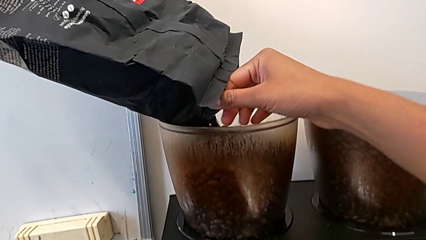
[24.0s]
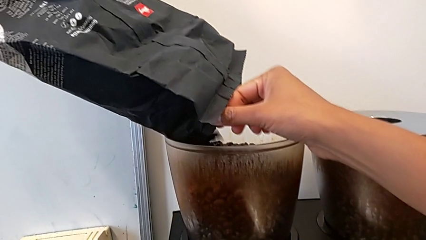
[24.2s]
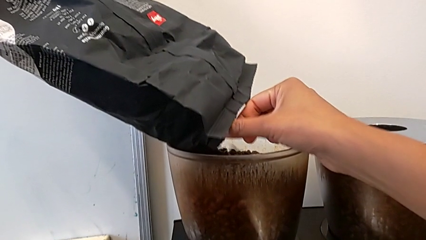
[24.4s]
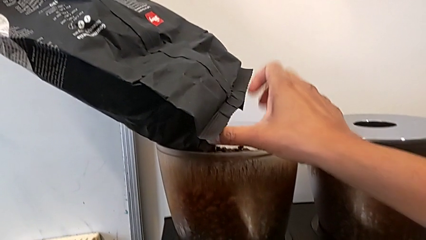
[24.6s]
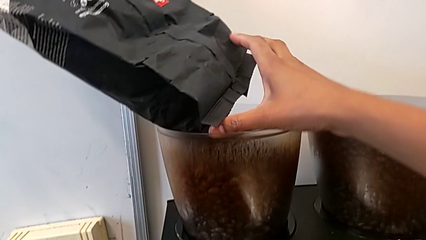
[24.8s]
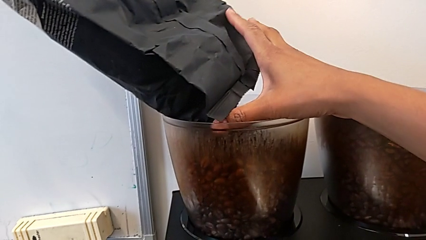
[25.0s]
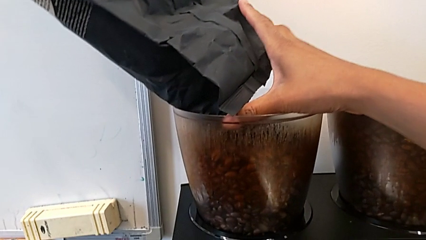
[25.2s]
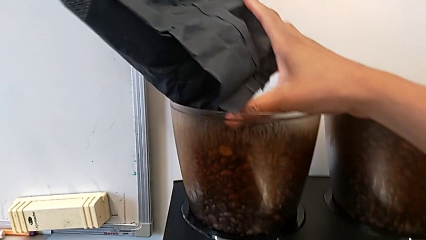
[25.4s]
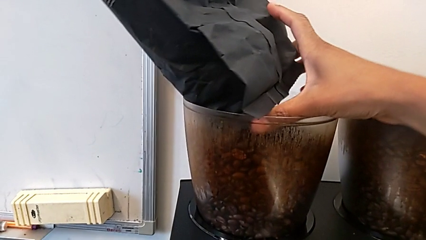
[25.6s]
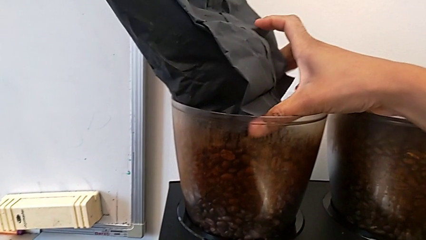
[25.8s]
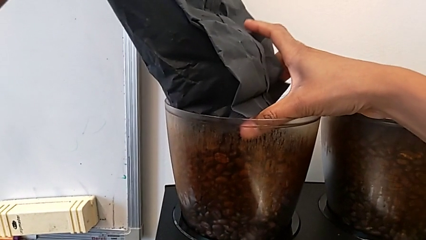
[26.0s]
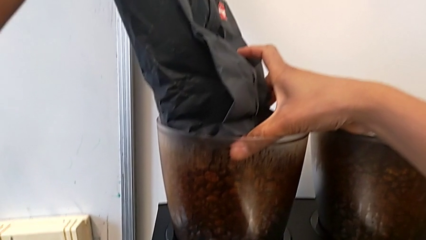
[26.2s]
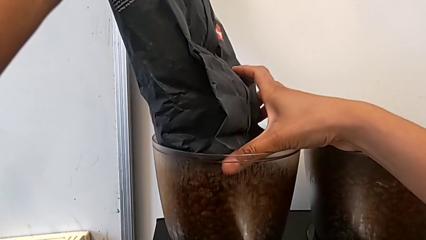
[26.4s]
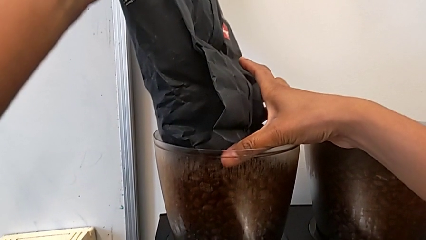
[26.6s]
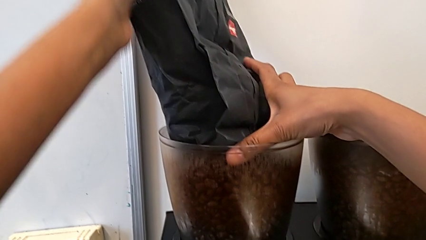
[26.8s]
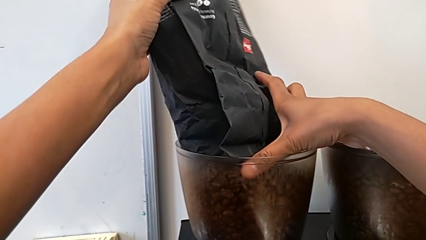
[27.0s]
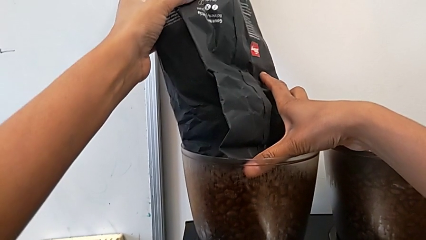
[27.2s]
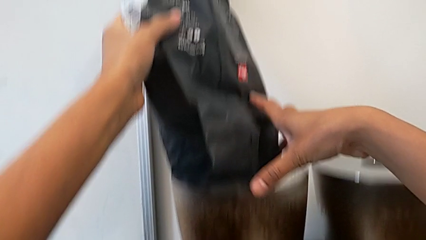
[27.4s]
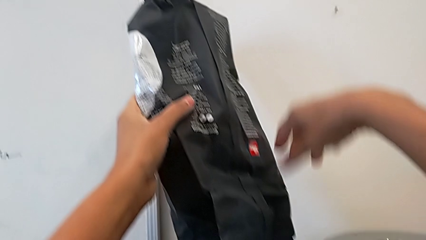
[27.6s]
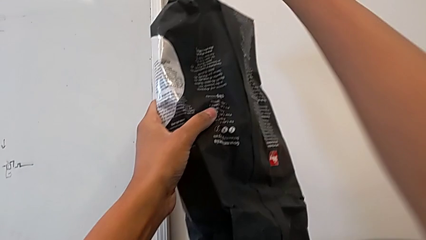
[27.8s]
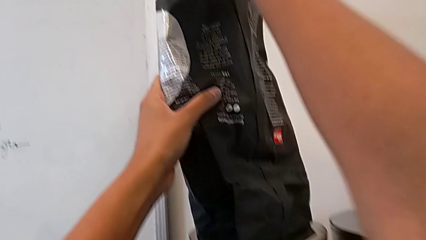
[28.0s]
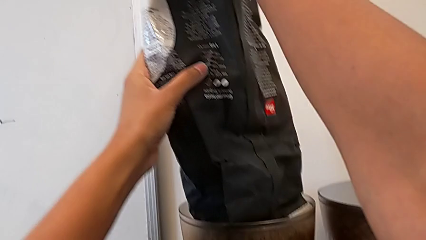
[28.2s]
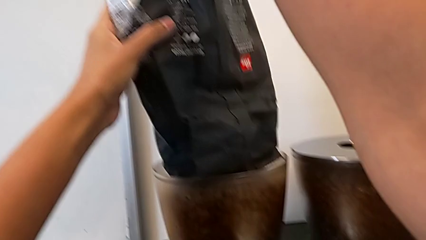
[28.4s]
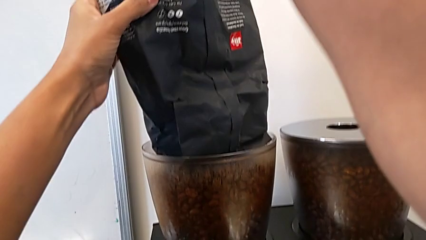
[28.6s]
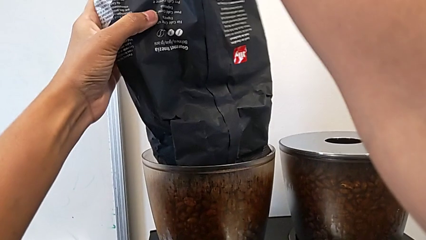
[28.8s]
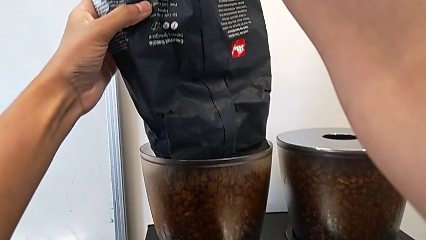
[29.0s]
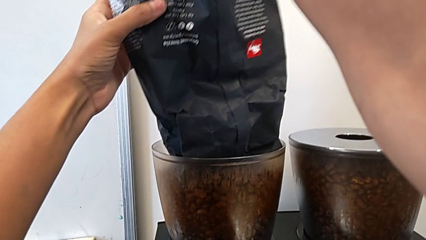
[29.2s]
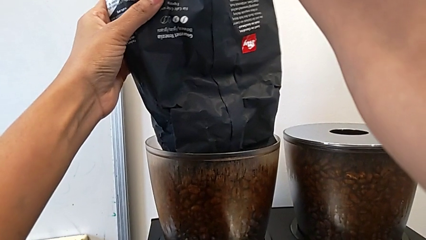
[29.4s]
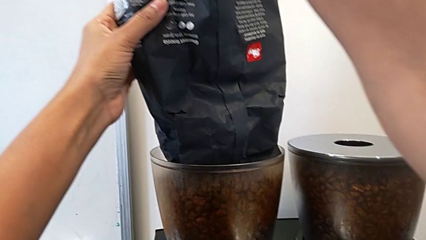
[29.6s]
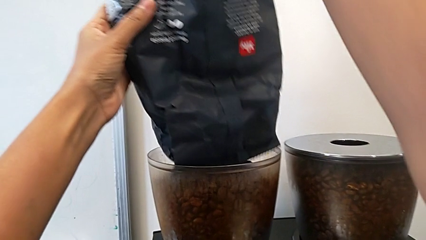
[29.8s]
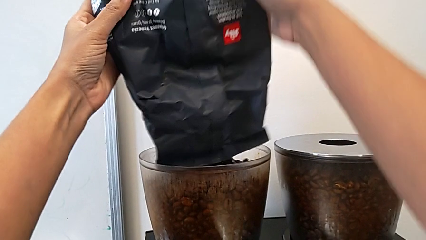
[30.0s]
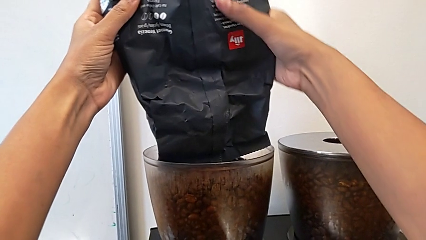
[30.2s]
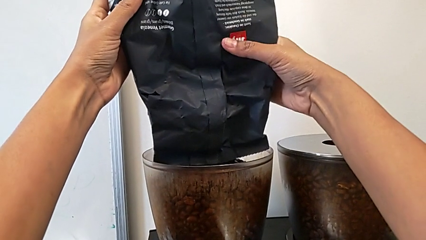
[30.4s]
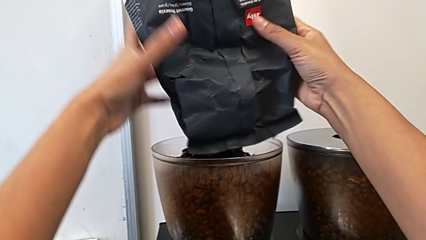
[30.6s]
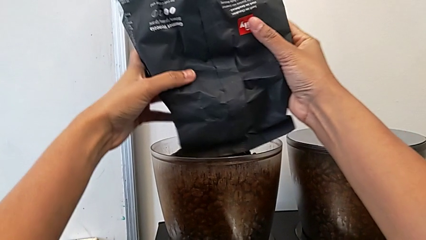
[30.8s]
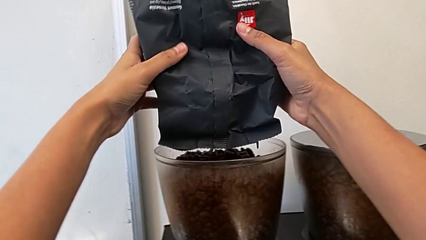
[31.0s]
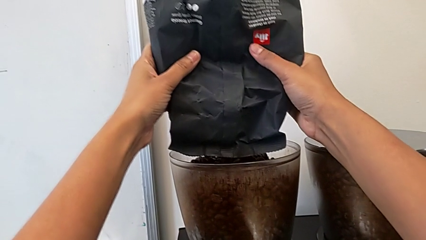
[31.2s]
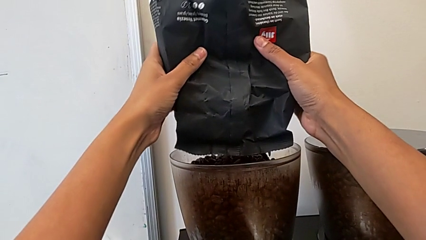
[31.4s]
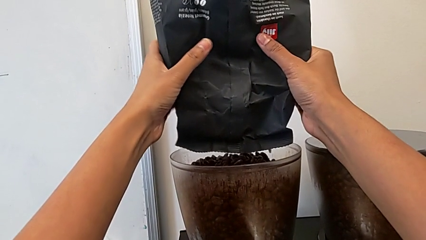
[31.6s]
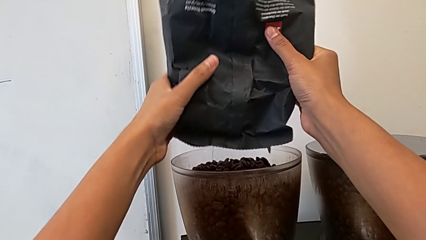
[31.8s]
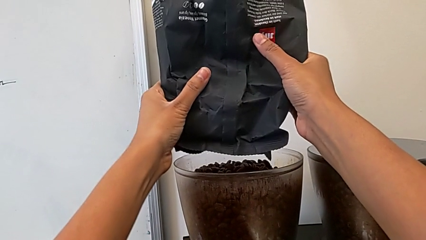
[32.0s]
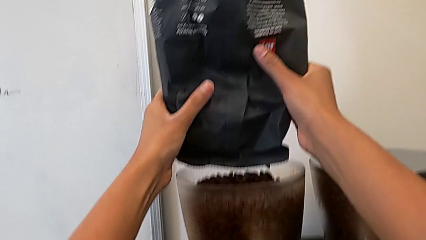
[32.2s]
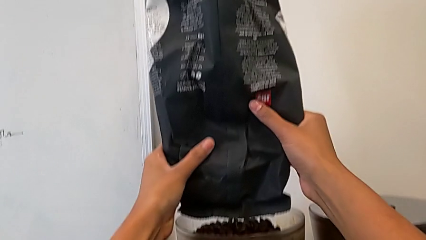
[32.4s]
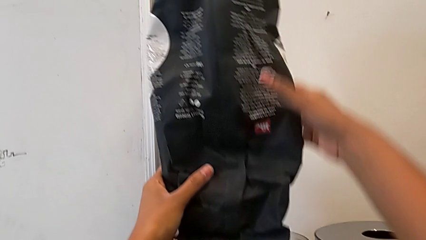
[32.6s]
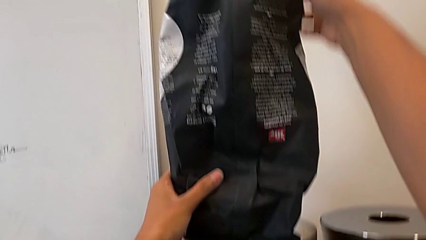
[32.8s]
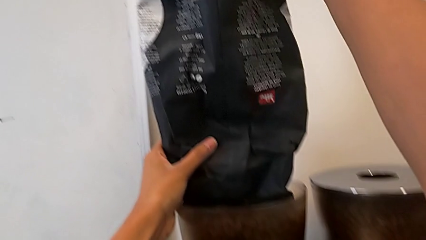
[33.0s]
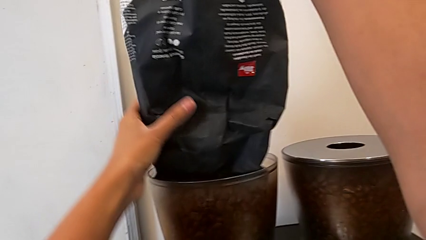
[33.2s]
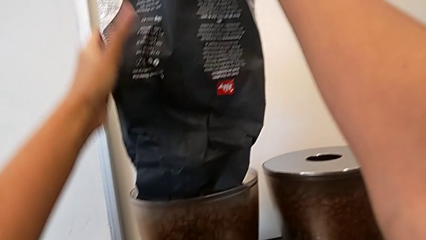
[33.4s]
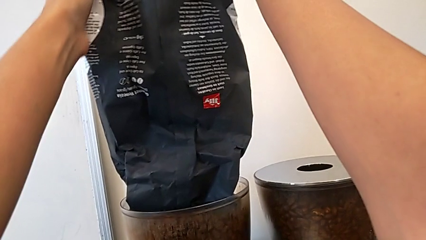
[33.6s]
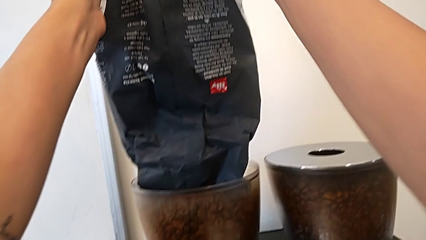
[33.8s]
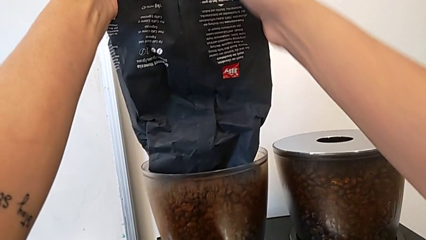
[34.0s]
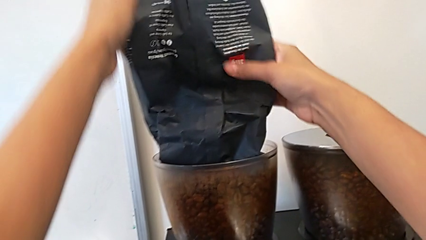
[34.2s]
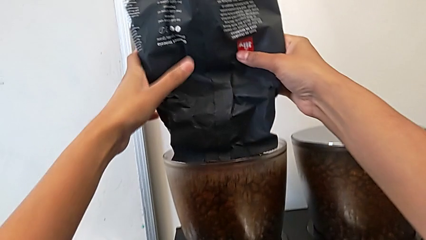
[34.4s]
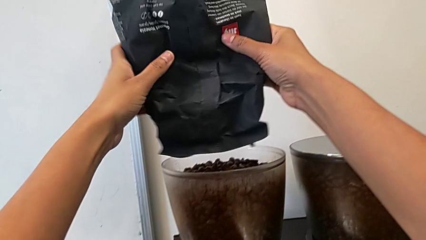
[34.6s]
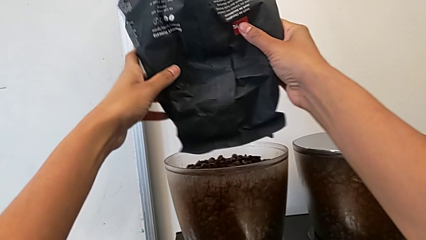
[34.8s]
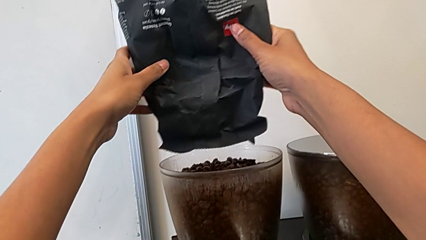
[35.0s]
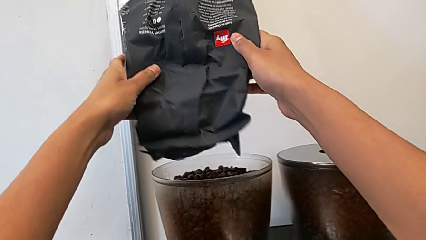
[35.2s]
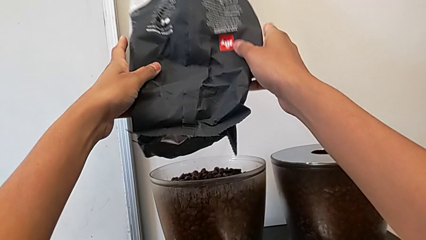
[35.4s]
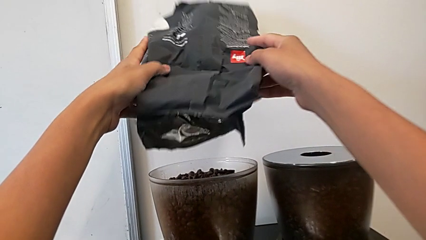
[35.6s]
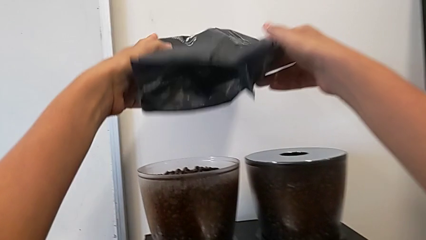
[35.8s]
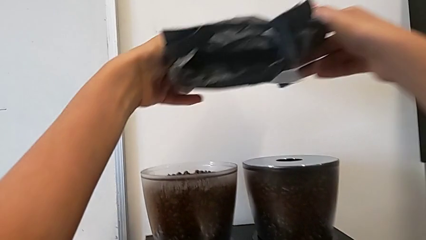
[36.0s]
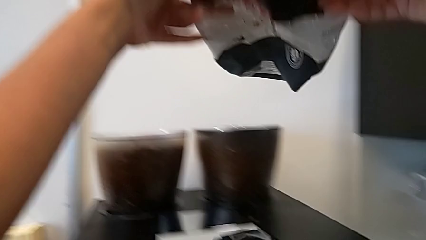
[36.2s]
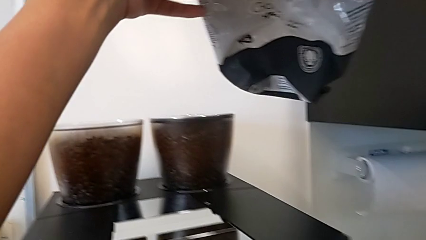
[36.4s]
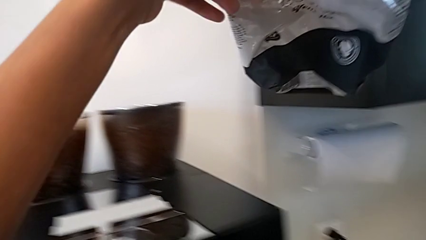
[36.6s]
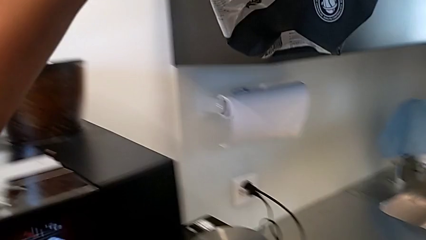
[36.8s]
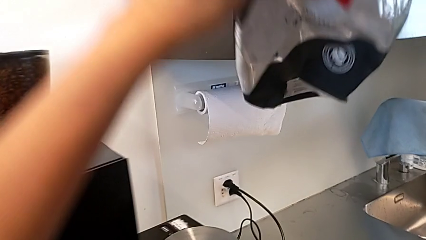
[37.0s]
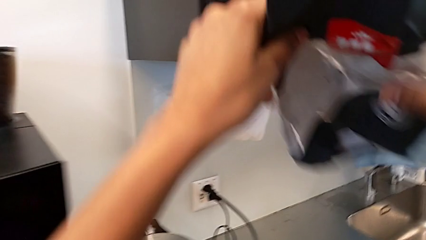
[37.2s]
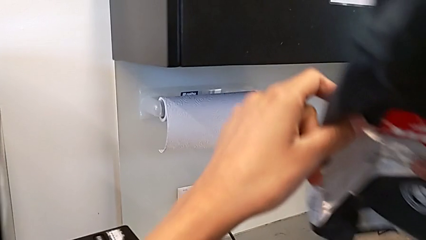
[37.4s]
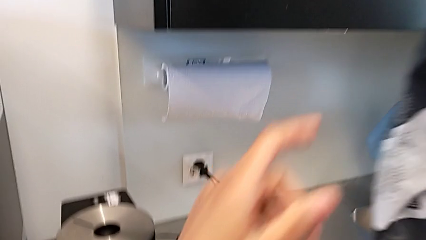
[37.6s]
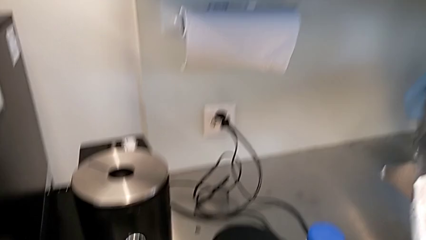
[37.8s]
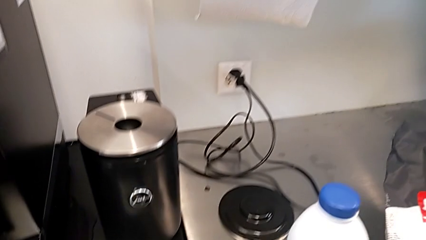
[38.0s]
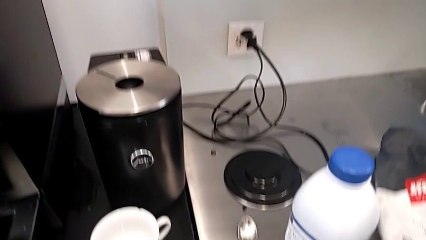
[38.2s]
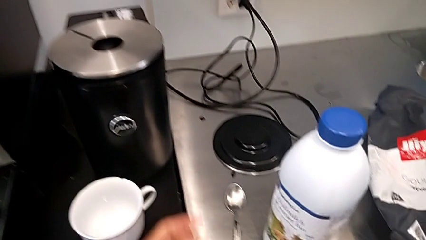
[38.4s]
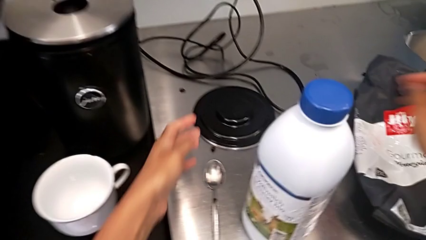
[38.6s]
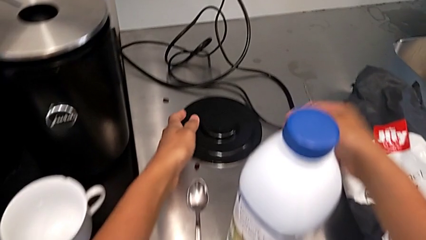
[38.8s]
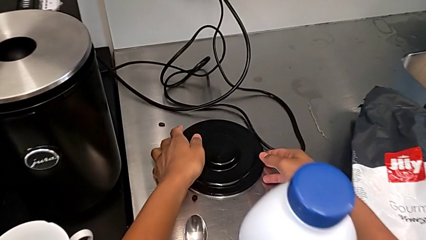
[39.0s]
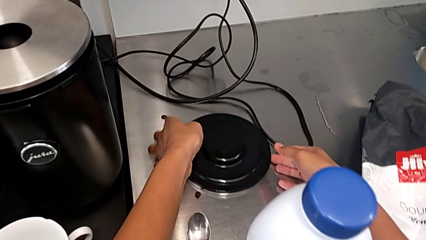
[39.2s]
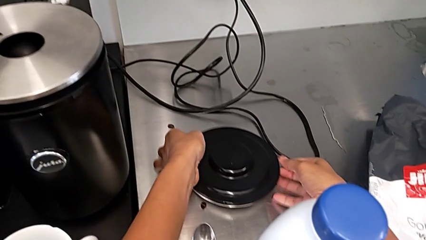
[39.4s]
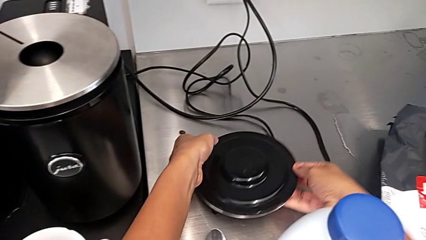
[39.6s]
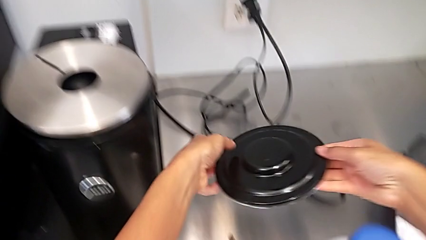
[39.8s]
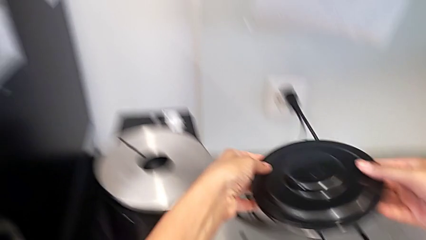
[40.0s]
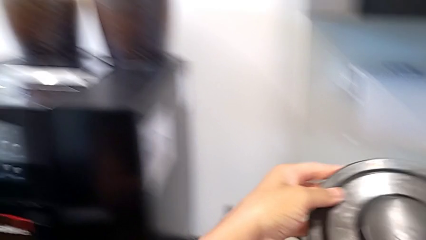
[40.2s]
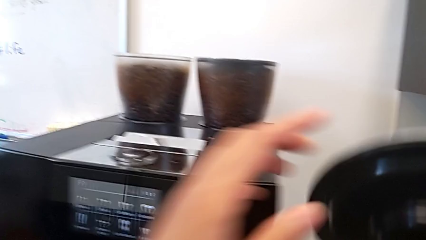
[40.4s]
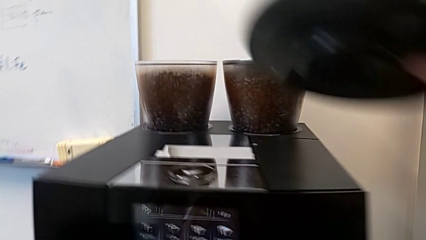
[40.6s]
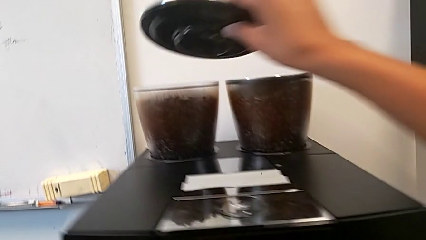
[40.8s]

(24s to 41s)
The camera wearer is pouring coffee beans into the espresso machine. They keep loading the coffee bean bag, pour it, place it and grab the bean hopper.
